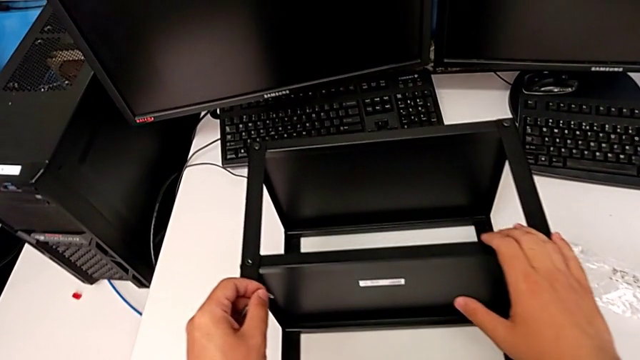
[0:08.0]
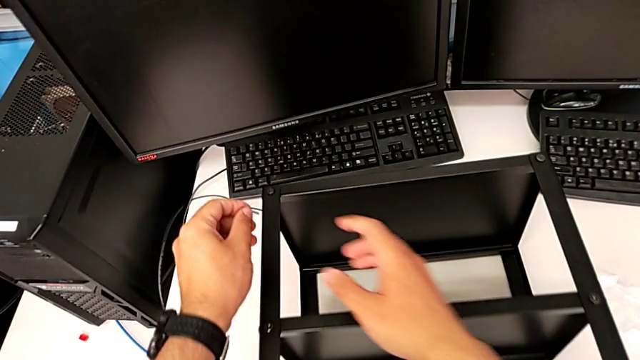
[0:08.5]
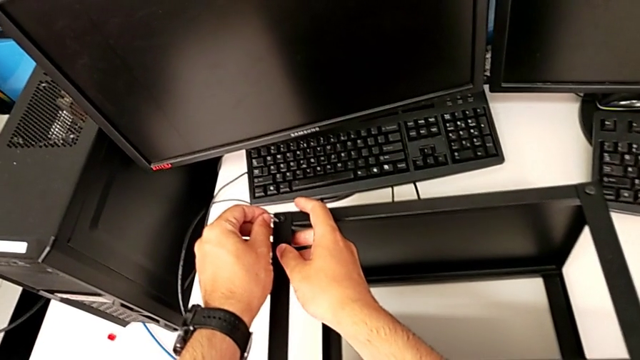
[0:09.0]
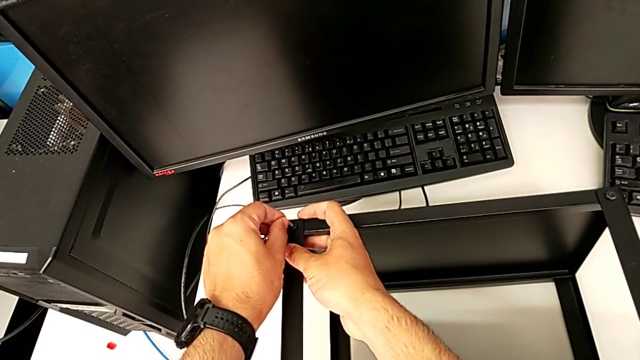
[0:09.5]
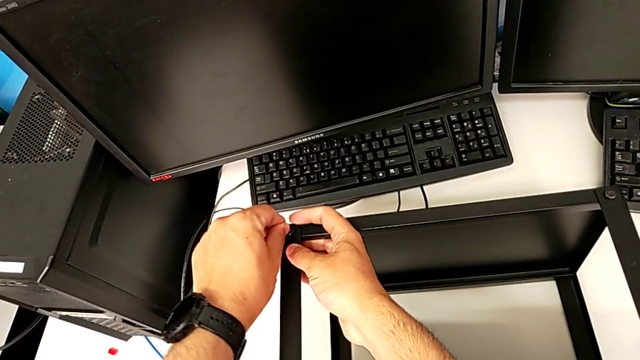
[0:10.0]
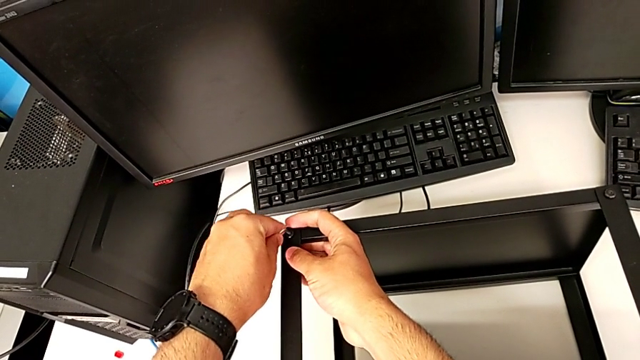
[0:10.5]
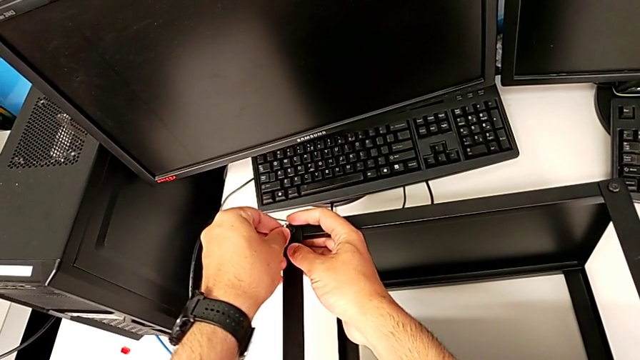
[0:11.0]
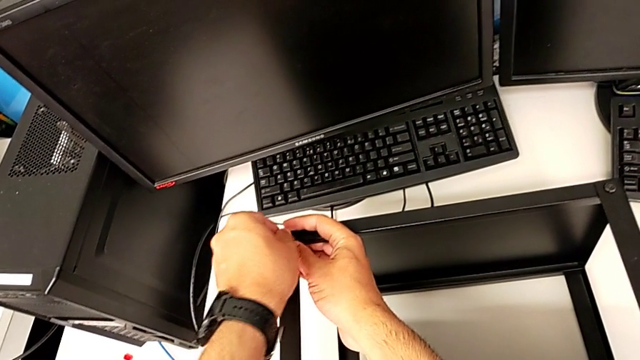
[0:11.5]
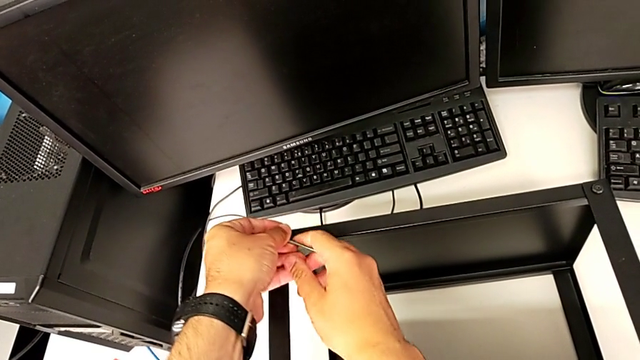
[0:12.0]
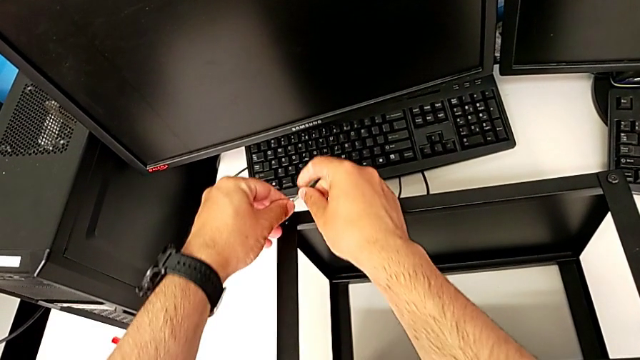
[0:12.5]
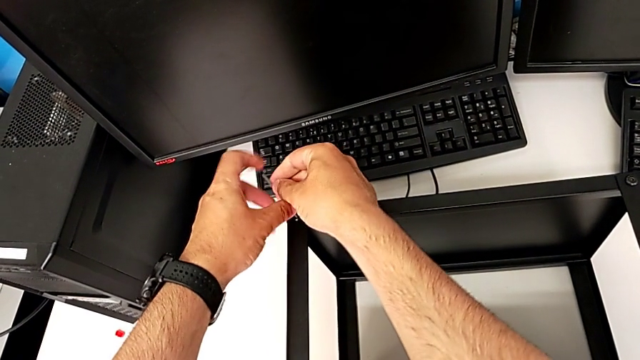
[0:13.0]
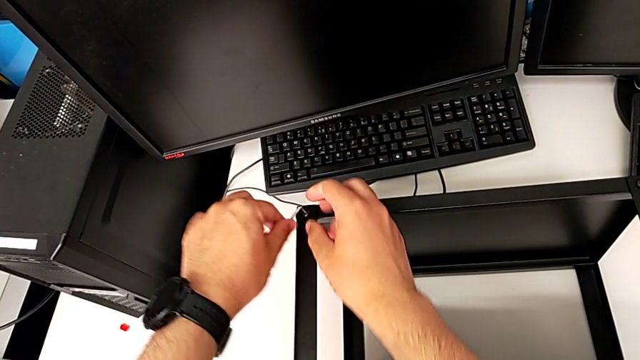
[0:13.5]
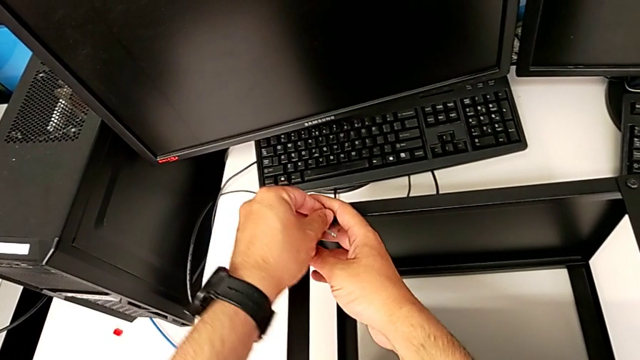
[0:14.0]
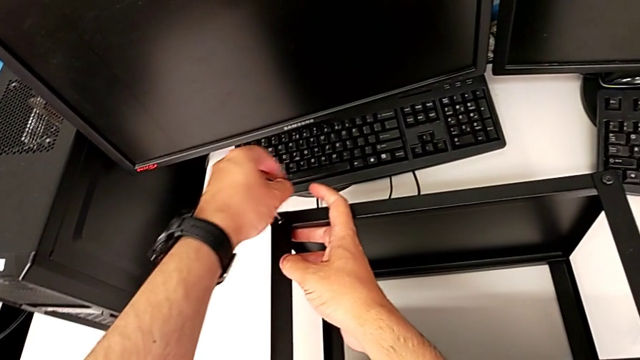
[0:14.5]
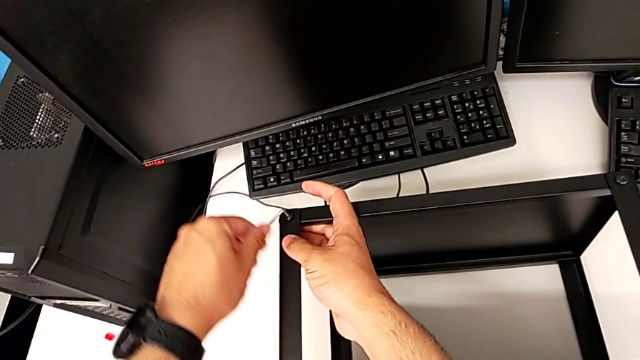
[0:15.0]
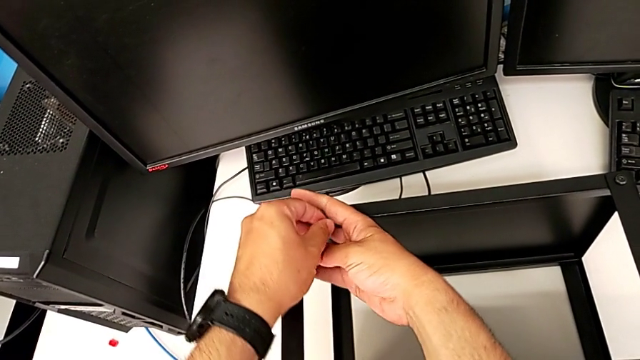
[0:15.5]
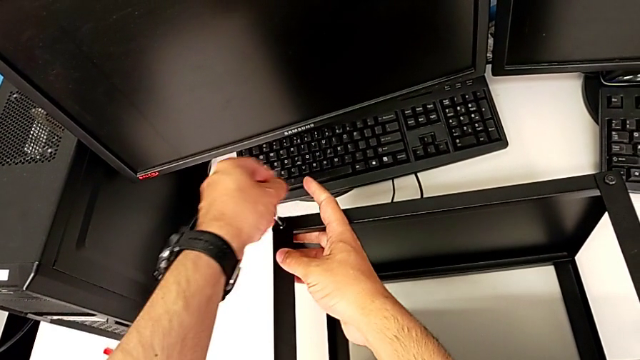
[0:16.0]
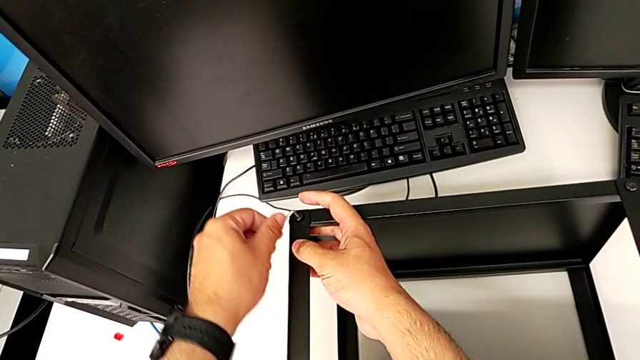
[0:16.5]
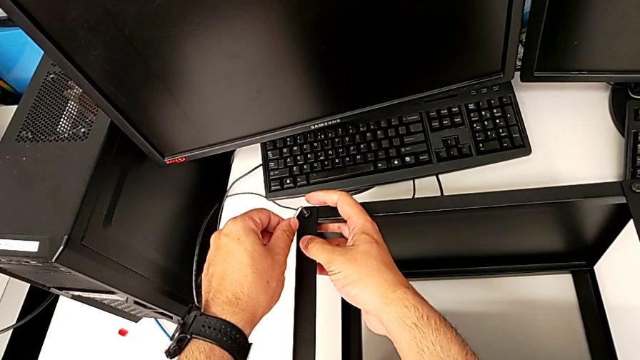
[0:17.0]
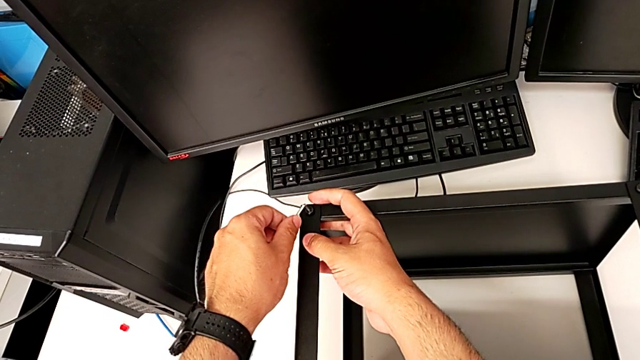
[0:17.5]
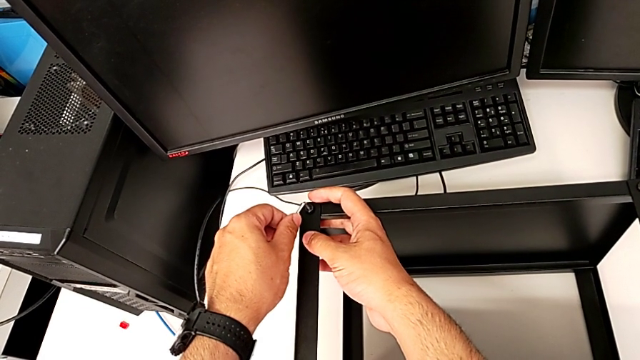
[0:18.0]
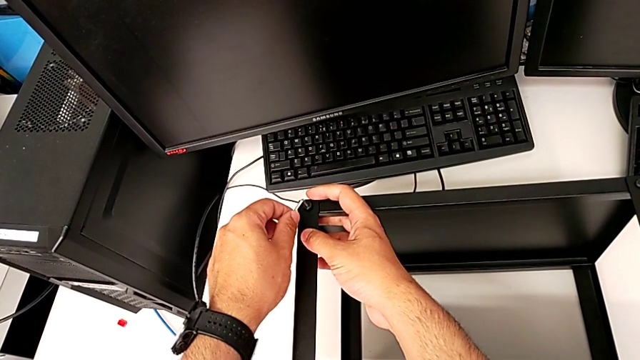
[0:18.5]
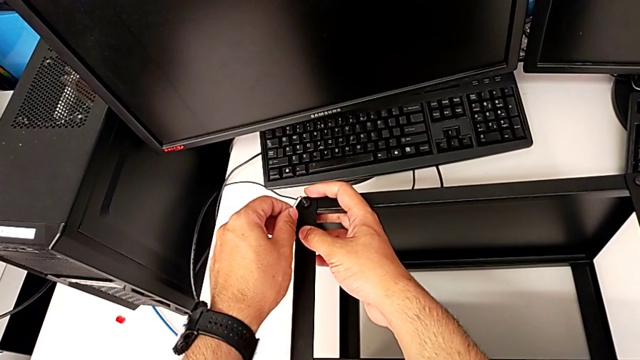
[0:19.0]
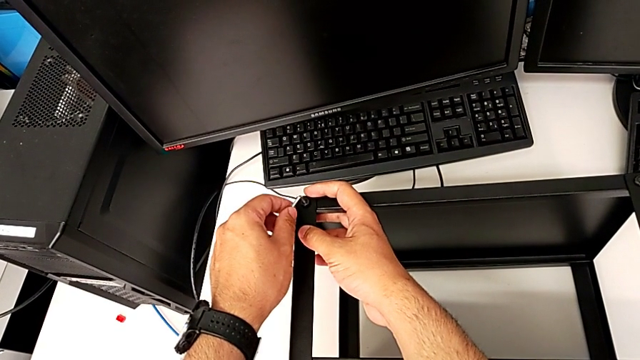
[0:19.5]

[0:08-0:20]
The camera wearer is loosening all the hex socket heads on the table. They insert the Allen wrench and unscrew the first hex socket head.

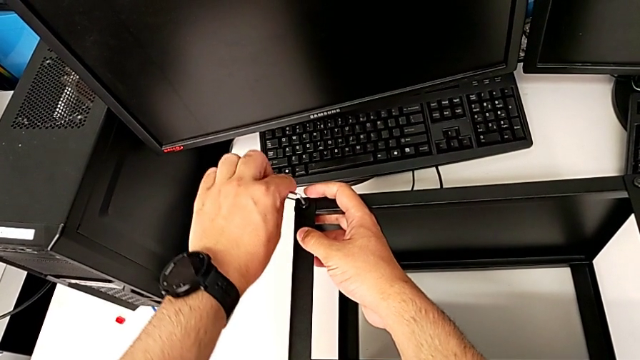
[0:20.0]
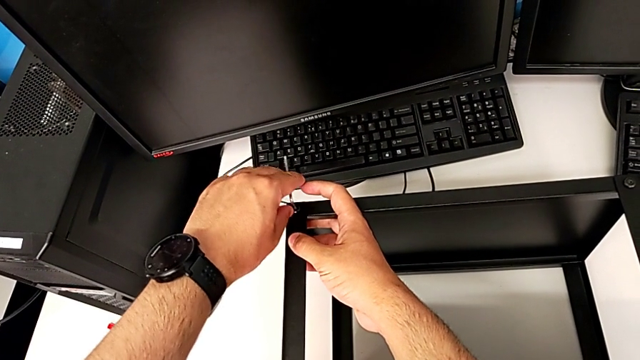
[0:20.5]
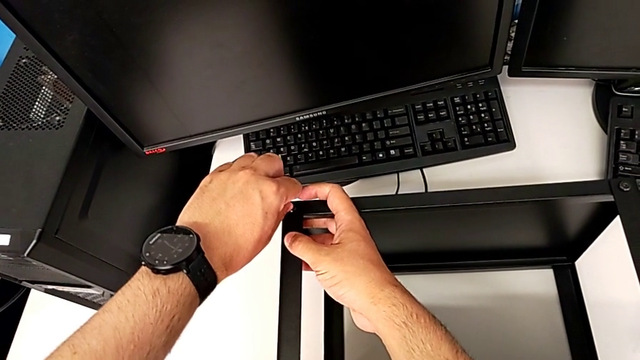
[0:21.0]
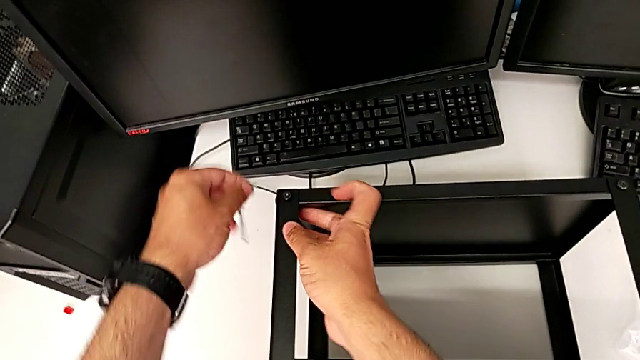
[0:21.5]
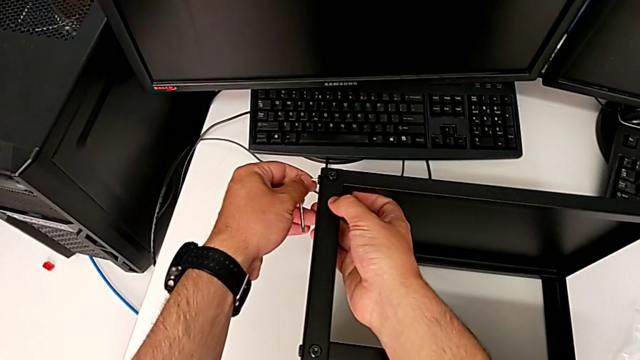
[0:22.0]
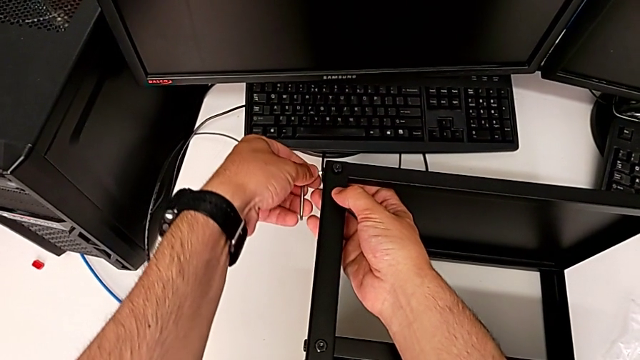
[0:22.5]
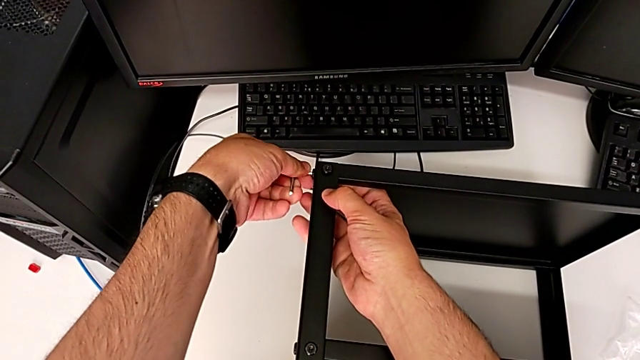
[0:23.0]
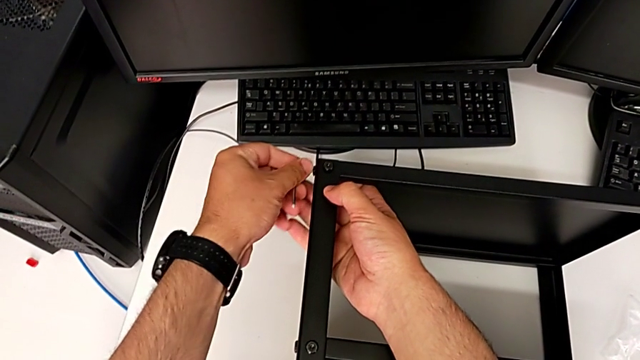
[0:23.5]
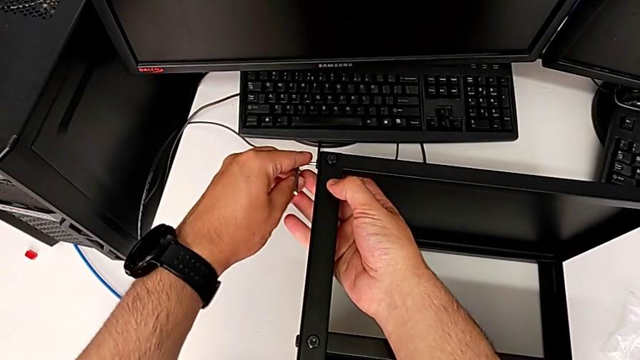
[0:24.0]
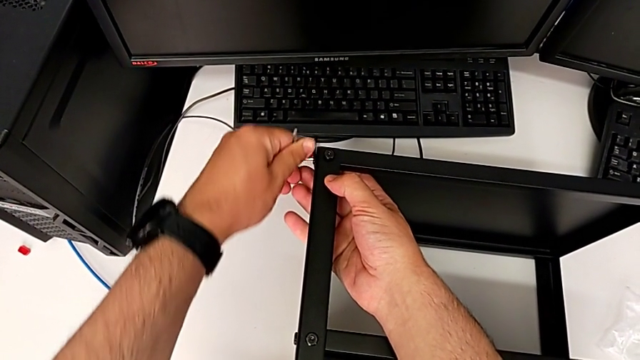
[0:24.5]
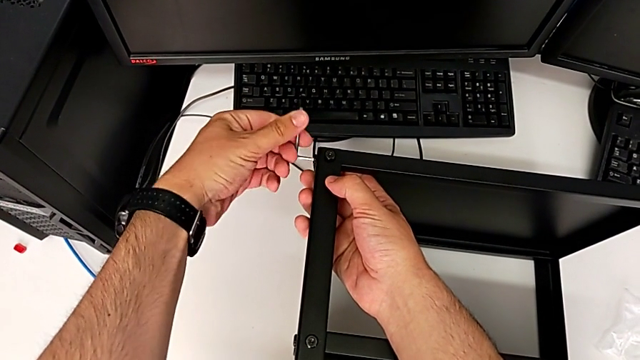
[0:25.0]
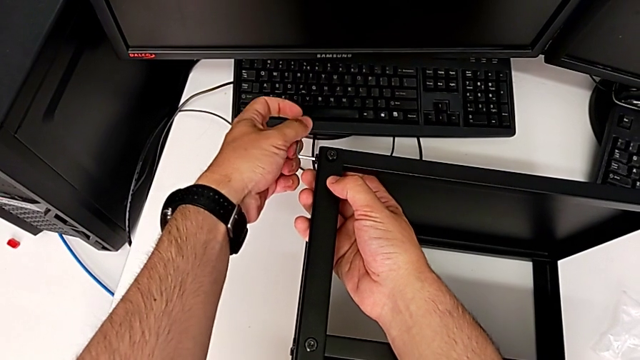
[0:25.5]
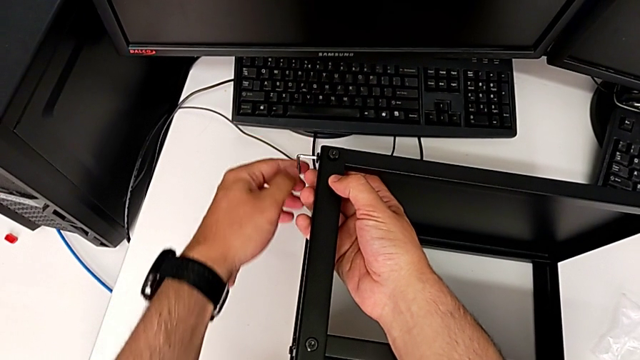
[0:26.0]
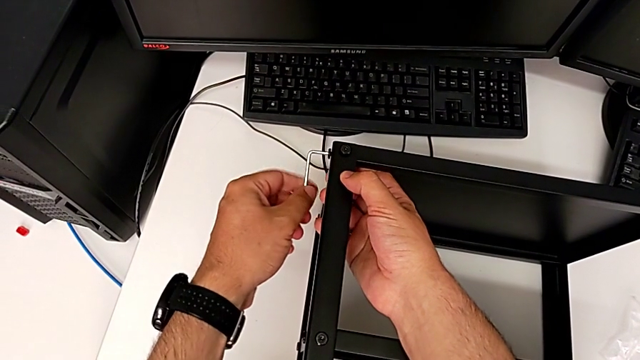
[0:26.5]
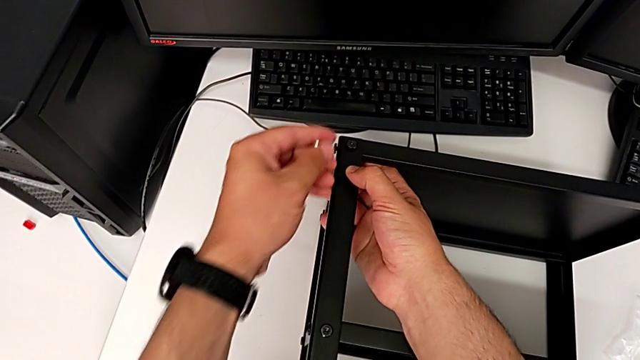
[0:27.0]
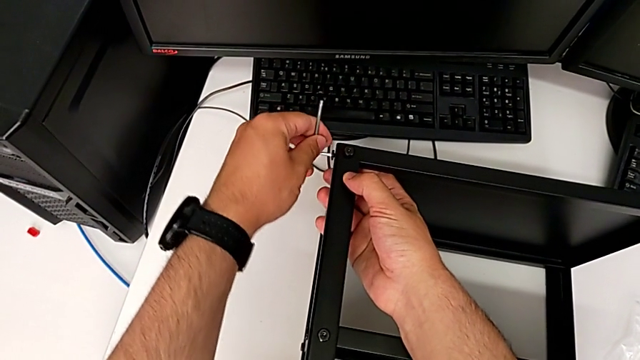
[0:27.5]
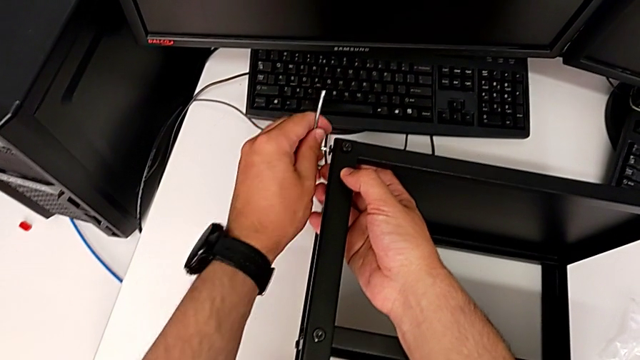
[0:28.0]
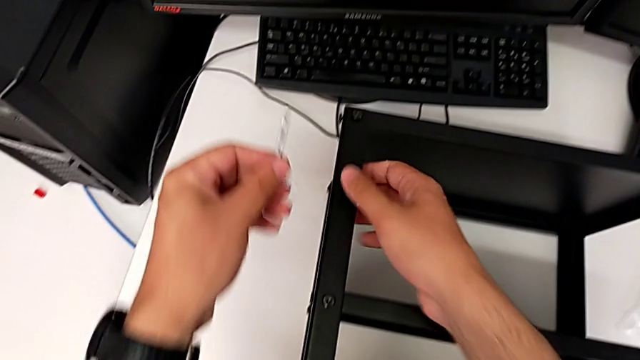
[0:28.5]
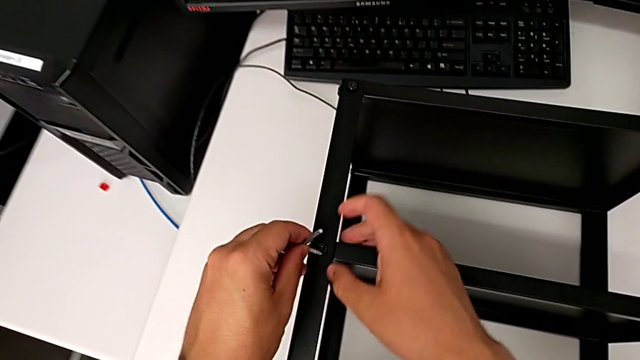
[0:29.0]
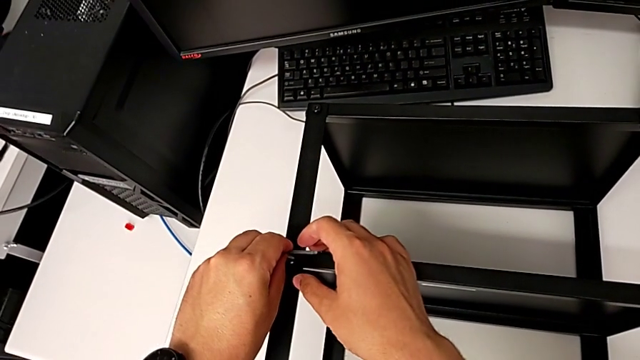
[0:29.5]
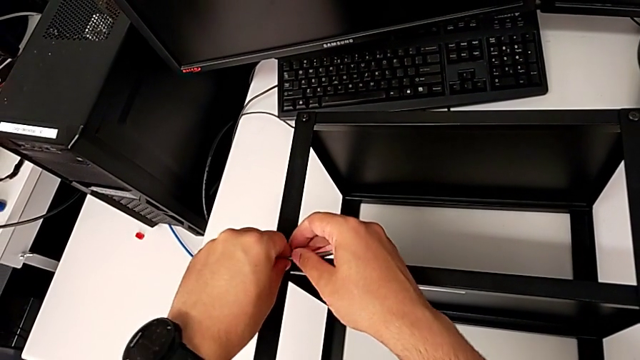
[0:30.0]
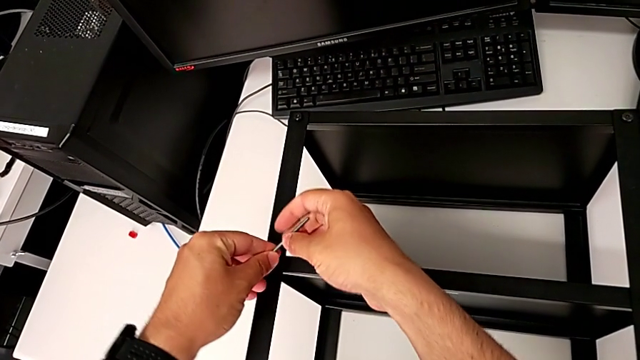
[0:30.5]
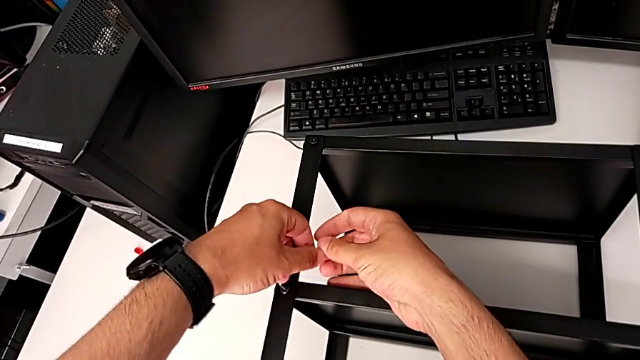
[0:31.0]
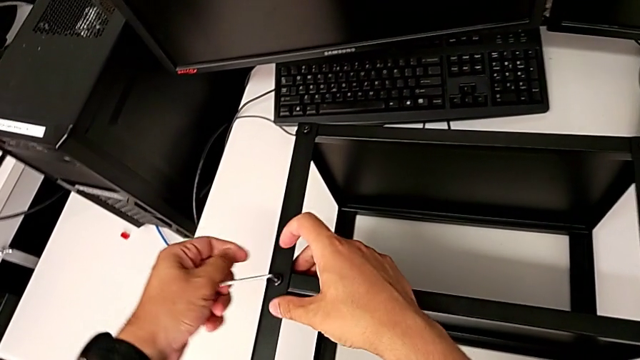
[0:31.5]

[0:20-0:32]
The camera wearer is loosening all the hex socket heads on the table. They unscrew the second hex socket head, withdraw the Allen wrench, insert it and begin to unscrew the third hex socket head.
